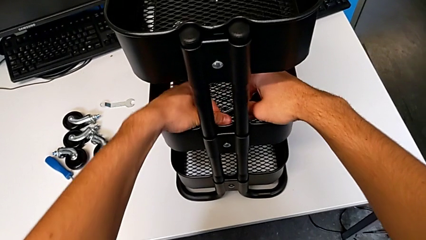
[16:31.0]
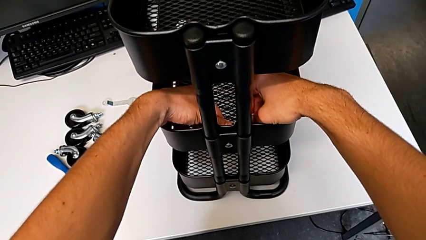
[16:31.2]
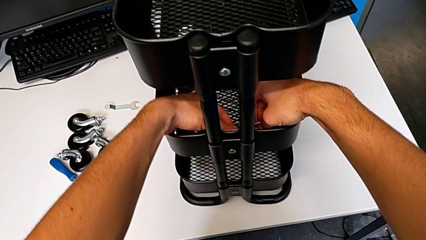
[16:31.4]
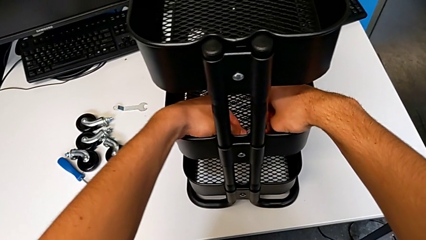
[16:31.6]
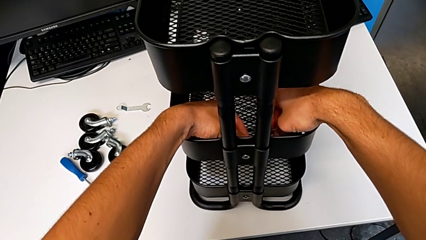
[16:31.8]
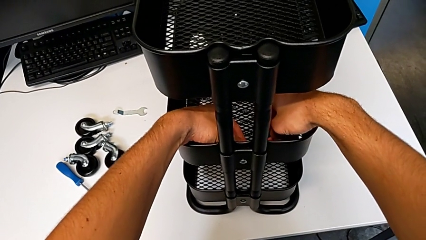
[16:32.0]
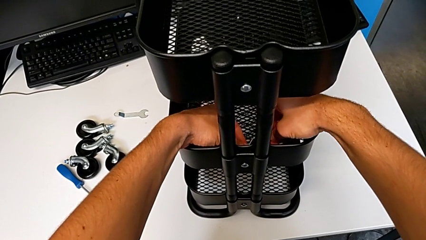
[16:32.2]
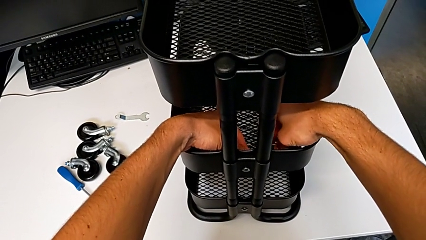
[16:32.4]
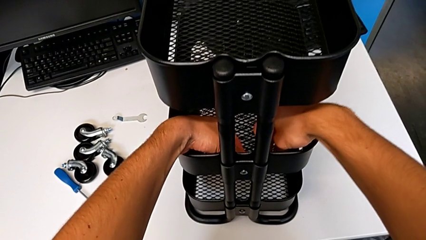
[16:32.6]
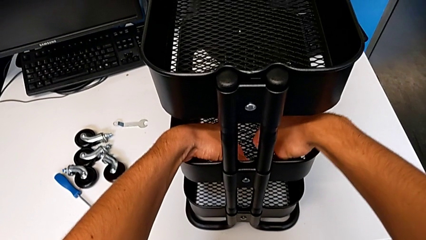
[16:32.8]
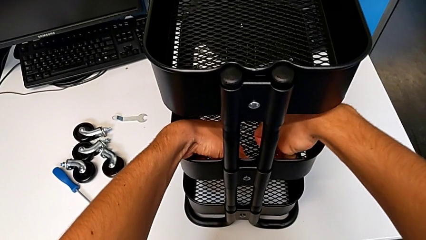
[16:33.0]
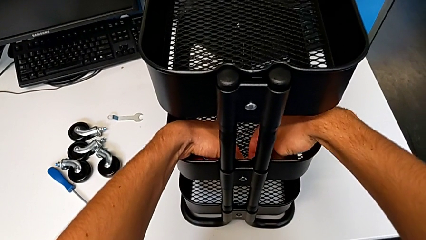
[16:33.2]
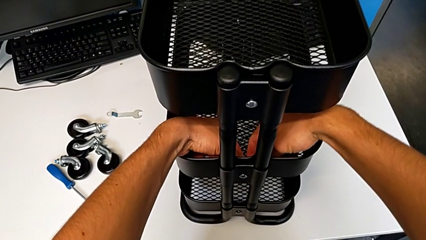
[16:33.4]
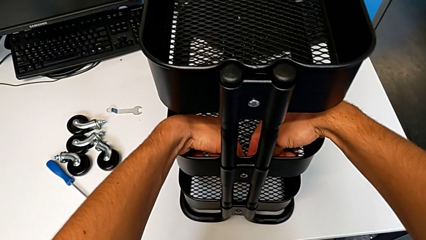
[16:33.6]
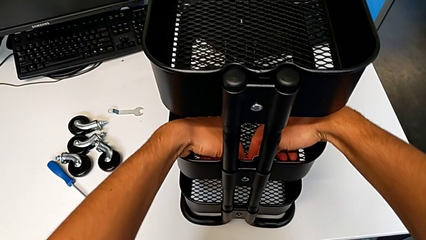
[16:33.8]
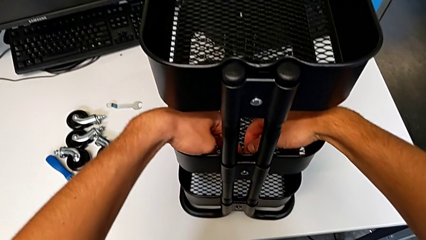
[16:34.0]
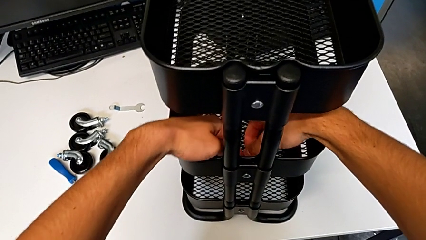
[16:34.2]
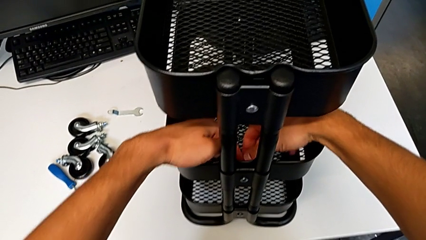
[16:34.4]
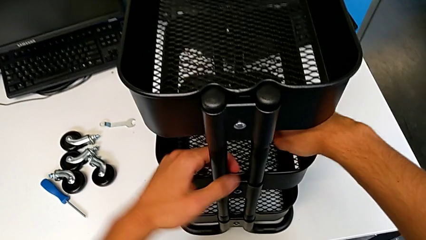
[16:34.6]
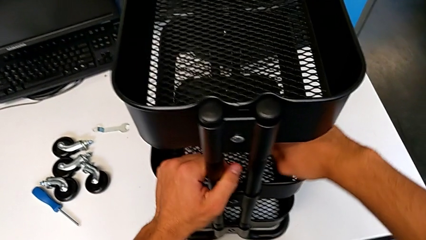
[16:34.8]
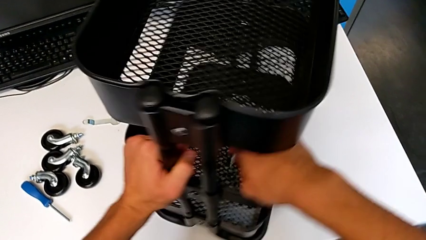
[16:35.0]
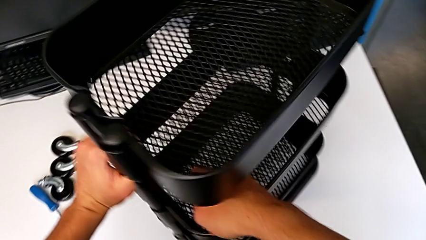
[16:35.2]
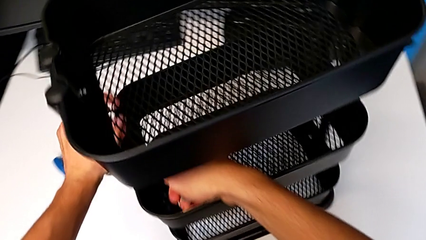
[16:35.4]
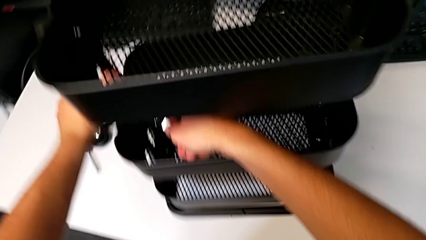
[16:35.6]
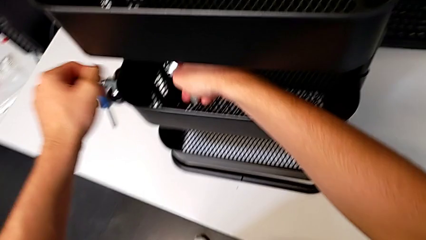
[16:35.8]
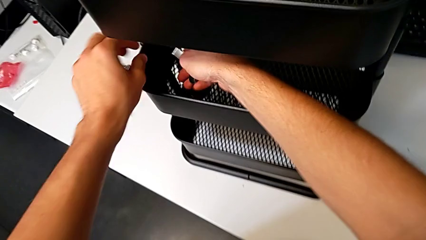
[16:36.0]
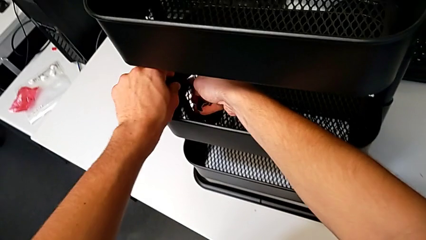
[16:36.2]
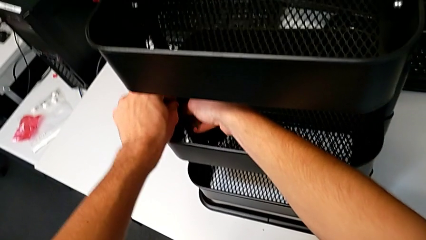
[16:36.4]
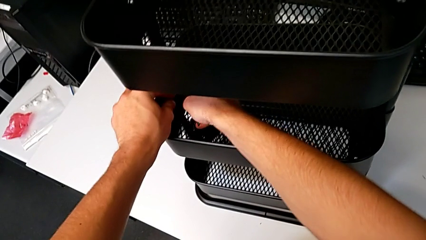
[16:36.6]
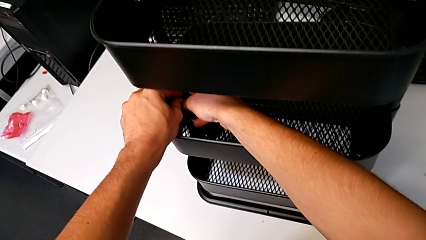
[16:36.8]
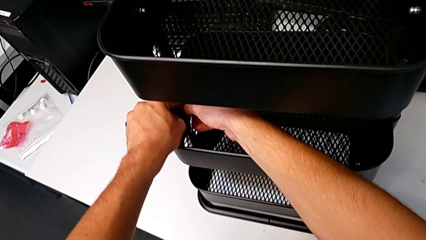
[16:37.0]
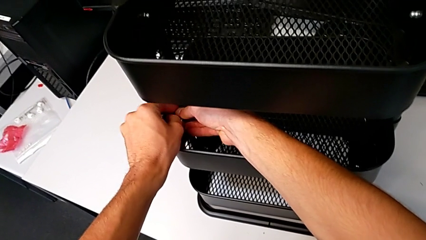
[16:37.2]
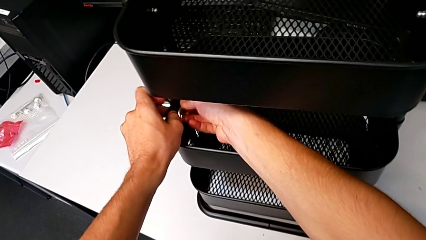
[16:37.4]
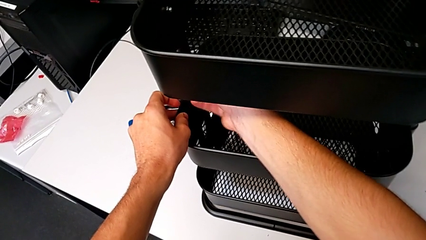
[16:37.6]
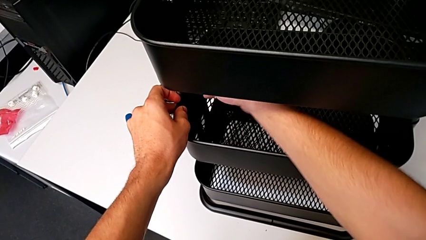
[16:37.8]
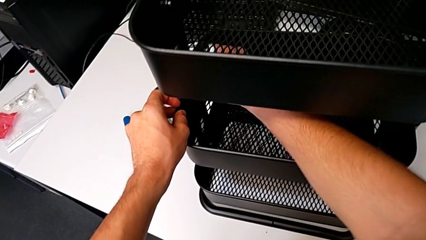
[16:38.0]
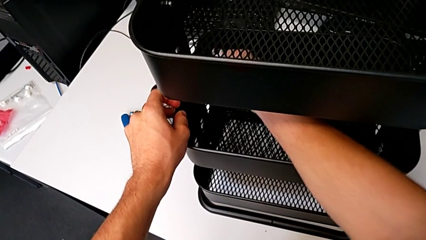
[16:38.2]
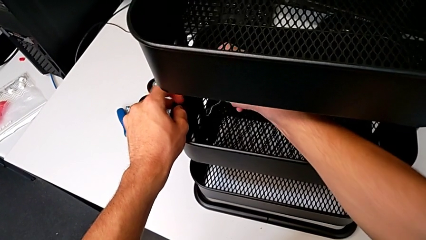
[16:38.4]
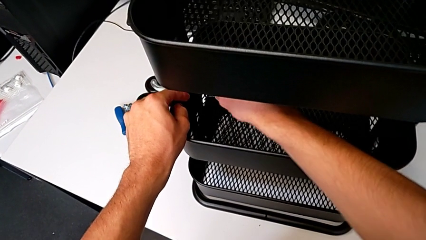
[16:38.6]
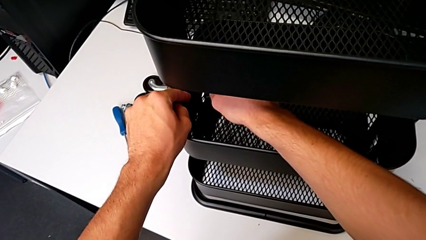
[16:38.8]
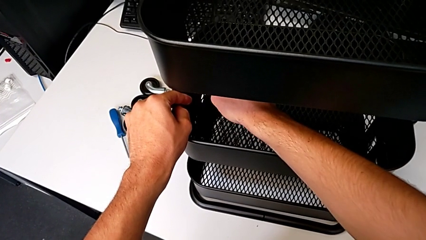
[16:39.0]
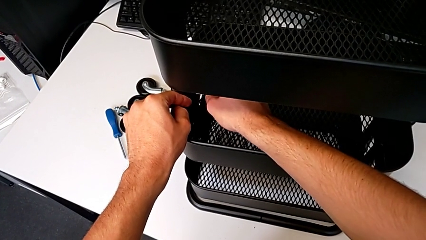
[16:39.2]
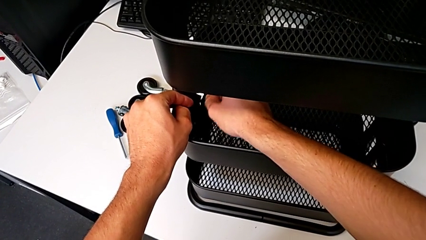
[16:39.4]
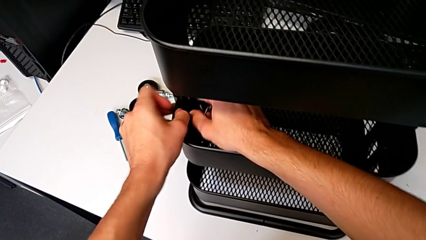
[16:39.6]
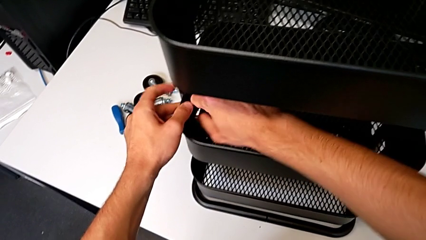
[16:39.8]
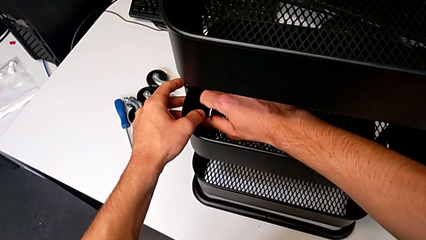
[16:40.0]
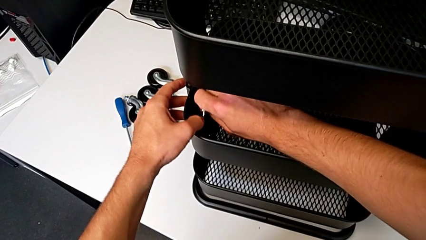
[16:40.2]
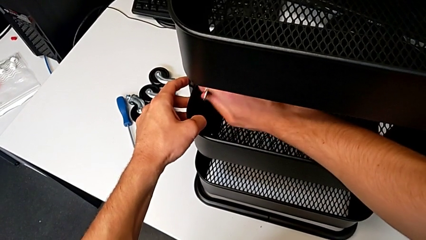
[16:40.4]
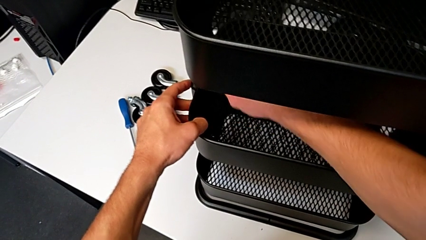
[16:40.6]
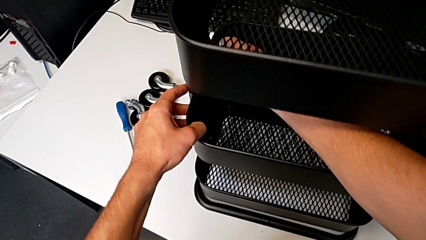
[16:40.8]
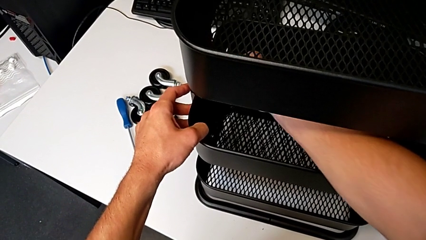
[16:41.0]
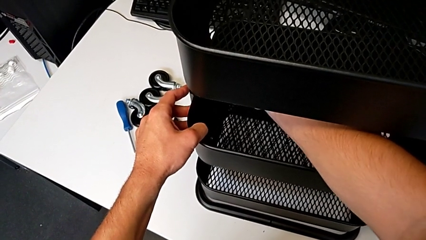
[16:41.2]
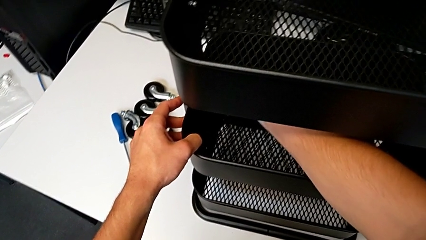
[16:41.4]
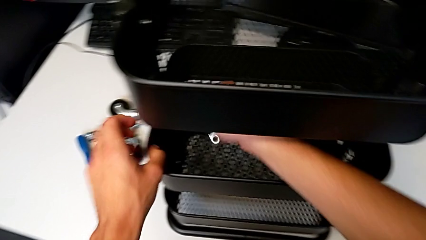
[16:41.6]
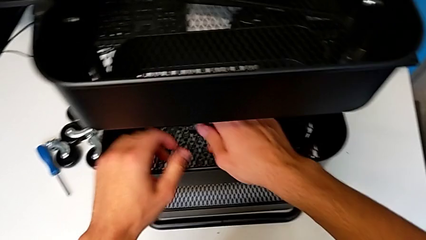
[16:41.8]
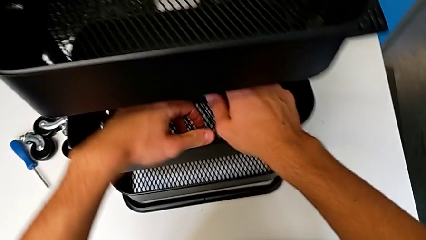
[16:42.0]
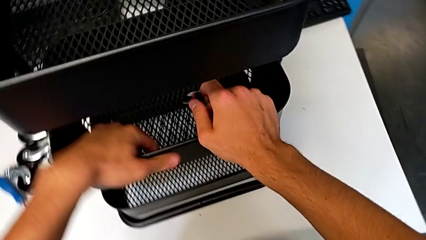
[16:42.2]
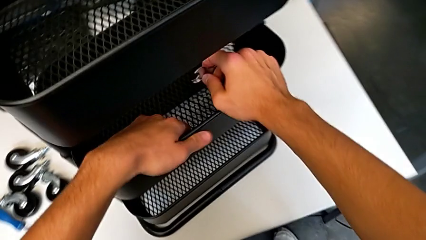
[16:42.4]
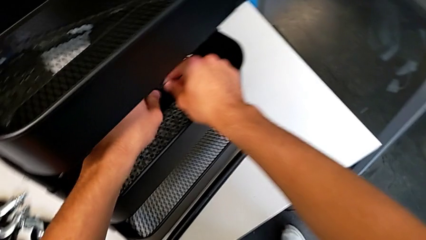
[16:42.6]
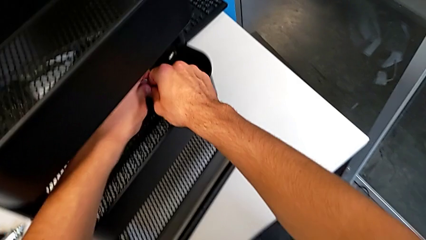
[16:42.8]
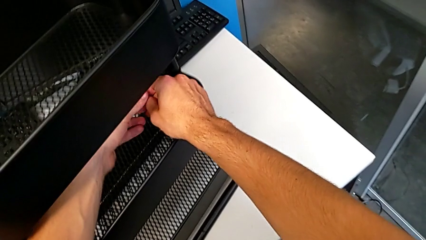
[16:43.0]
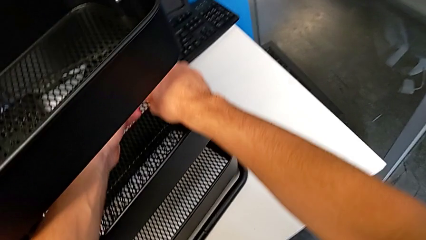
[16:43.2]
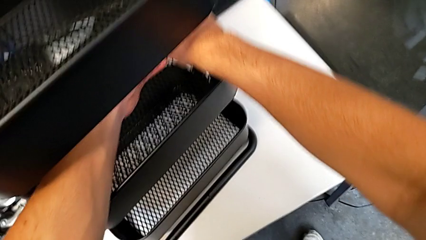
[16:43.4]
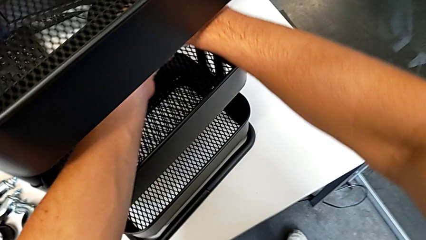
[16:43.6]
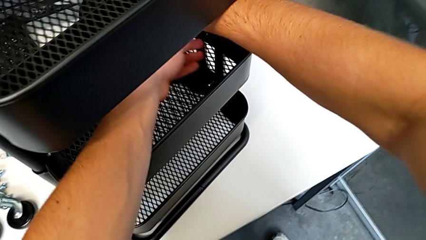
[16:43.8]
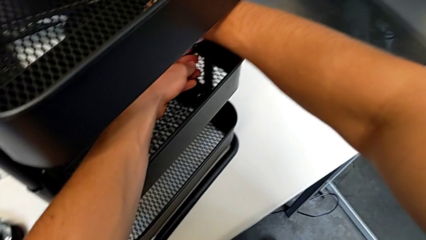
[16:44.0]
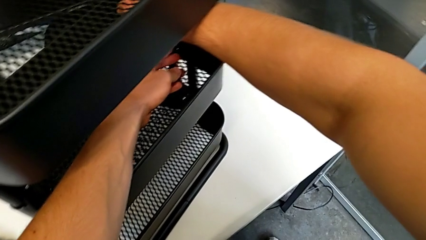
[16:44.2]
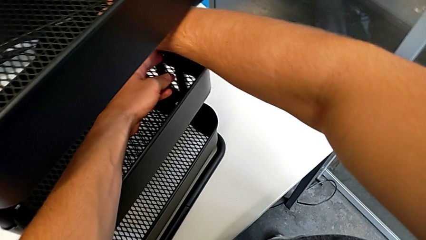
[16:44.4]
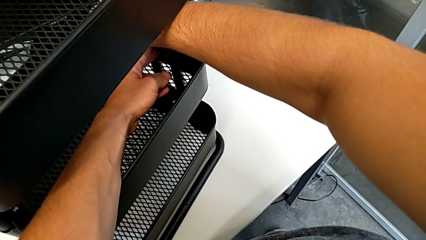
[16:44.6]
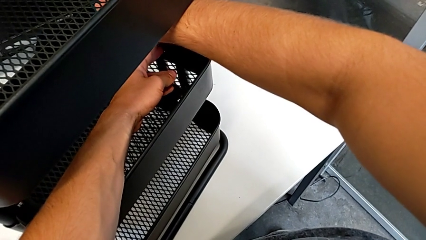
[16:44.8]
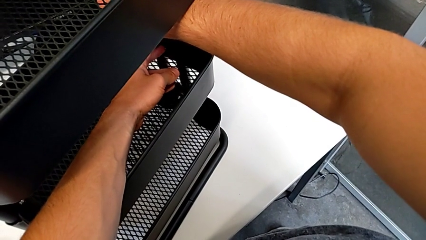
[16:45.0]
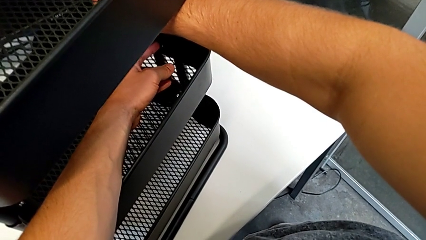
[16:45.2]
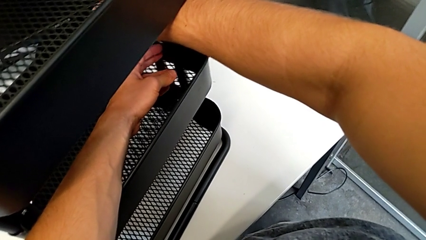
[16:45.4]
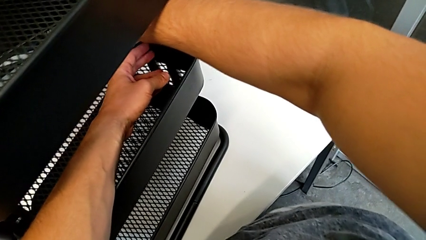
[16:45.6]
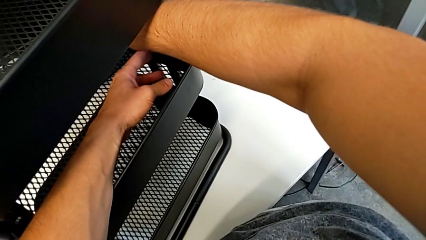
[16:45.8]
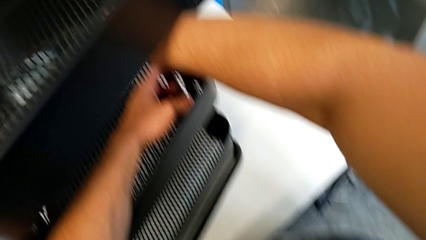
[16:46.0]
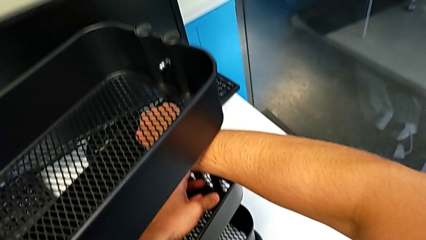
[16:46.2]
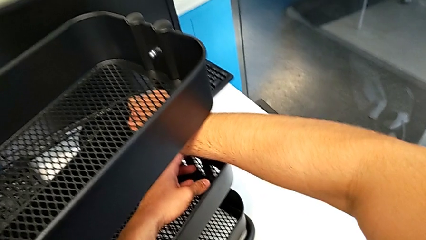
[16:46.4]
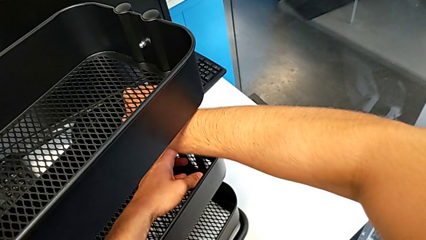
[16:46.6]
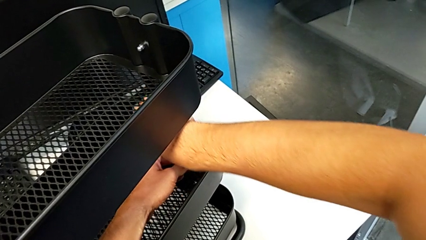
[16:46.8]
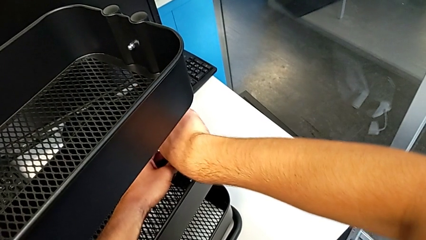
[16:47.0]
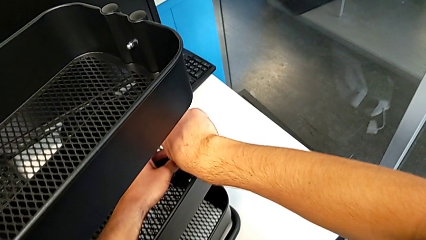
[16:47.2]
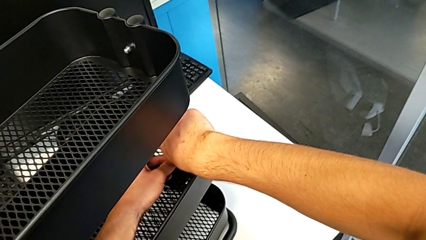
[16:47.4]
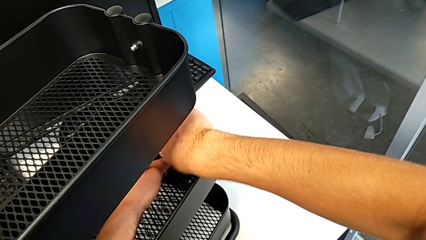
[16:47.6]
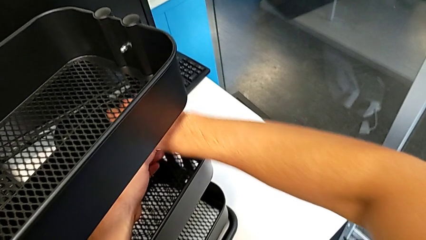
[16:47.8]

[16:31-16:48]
The camera wearer is screwing the middle tray of the furniture. They insert the hexagonal wrench, align it, slide the utility cart, insert the third spanner wrench, insert the hexagonal wrench, screw the hex nut, withdraw the hexagonal wrench, slide the utility cart, insert the hexagonal wrench and begin to screw the hex nut.
